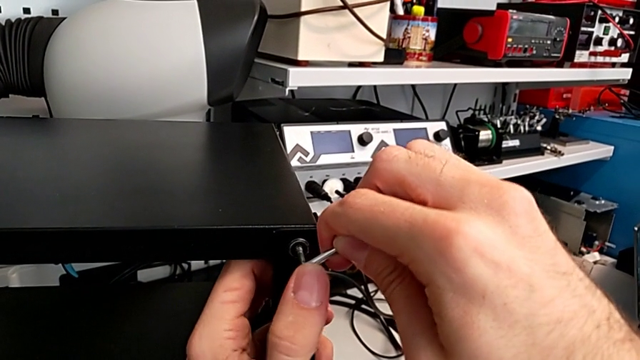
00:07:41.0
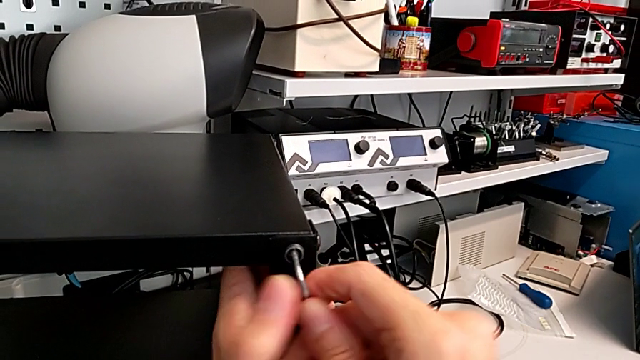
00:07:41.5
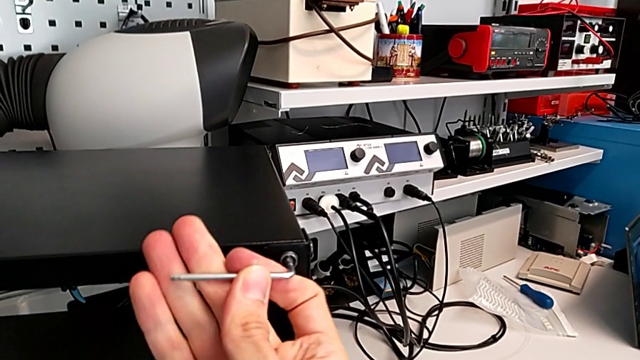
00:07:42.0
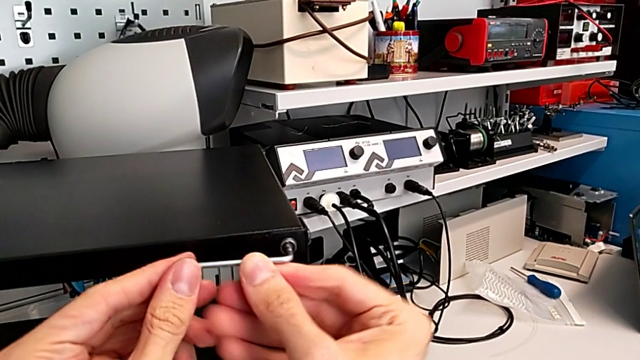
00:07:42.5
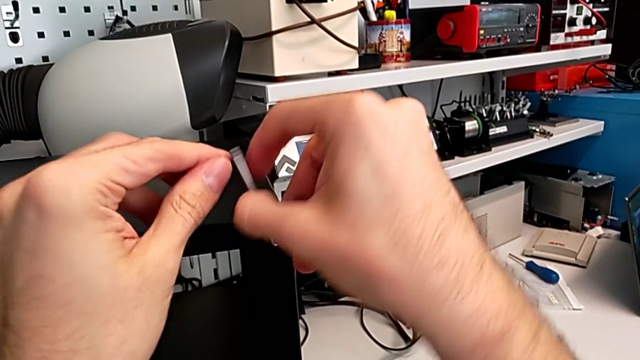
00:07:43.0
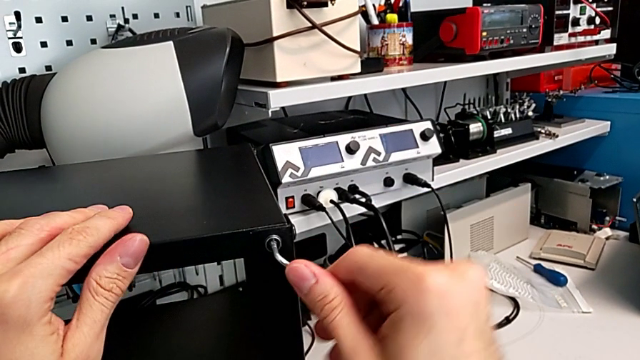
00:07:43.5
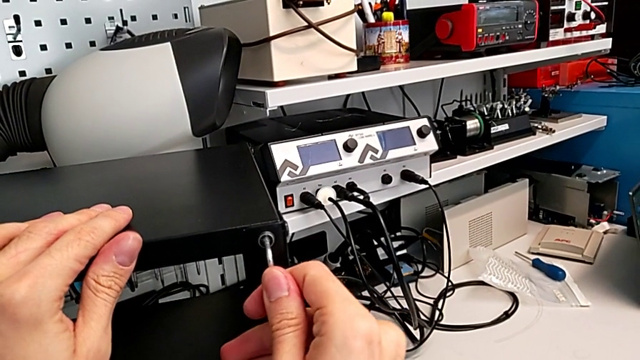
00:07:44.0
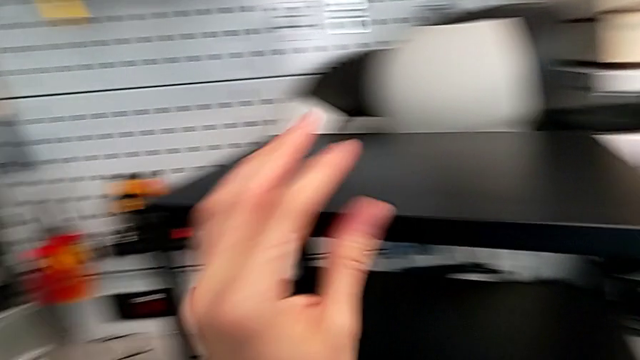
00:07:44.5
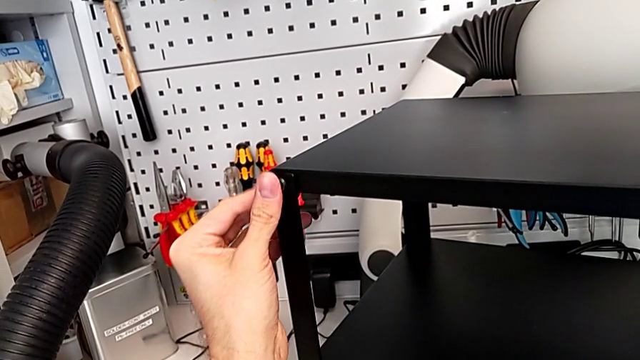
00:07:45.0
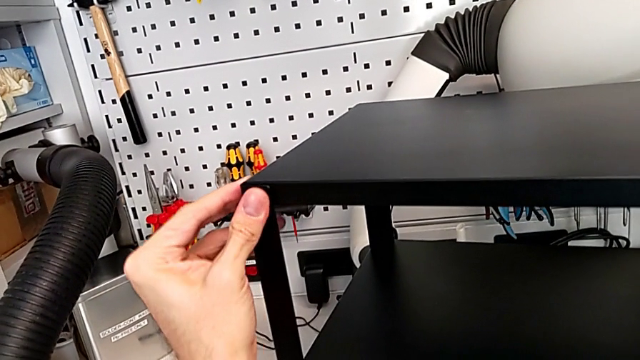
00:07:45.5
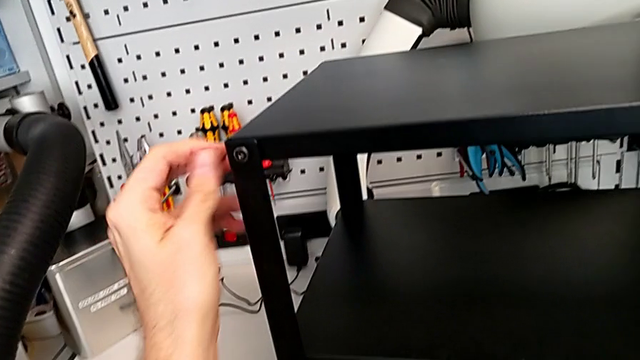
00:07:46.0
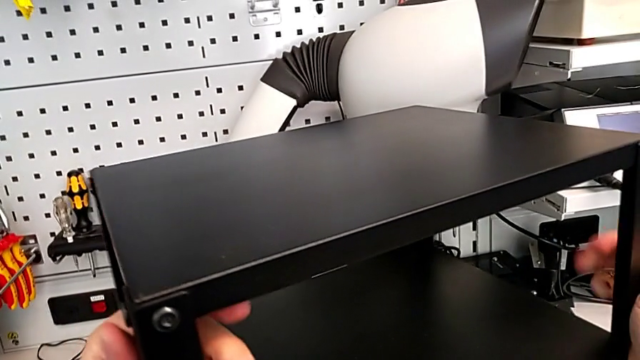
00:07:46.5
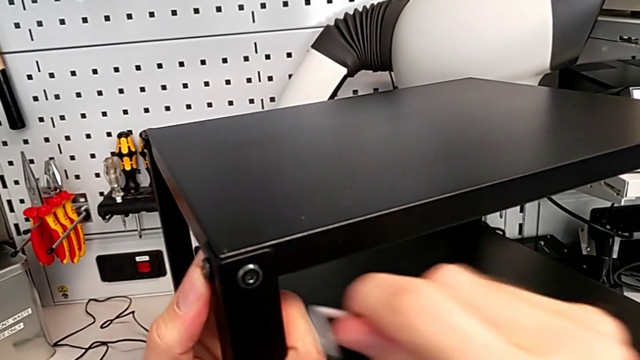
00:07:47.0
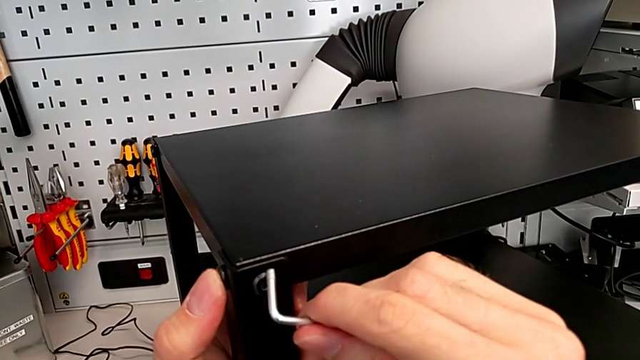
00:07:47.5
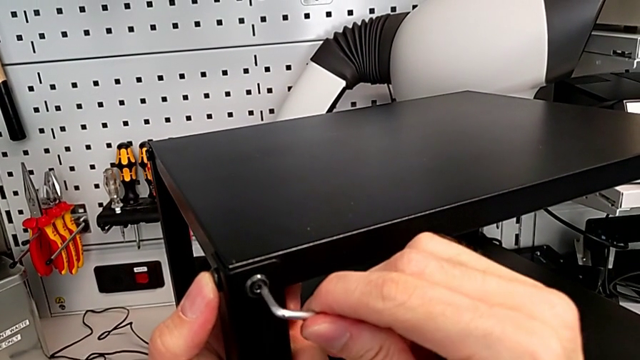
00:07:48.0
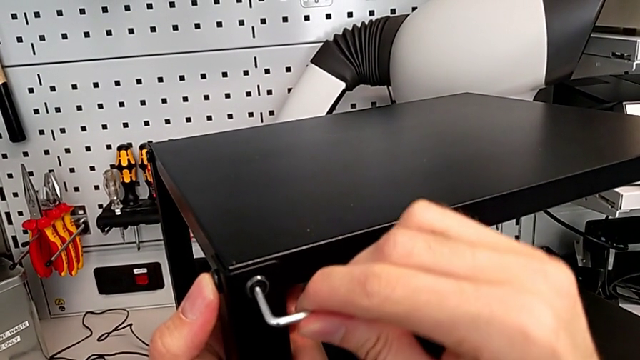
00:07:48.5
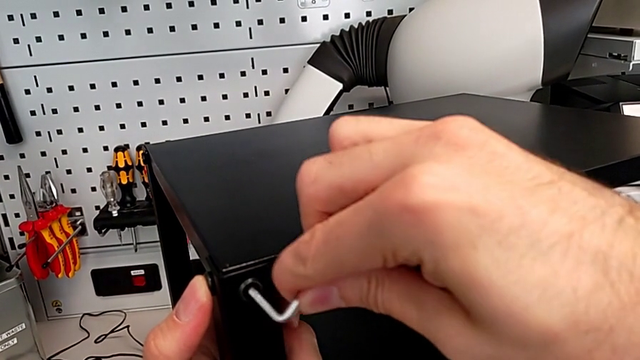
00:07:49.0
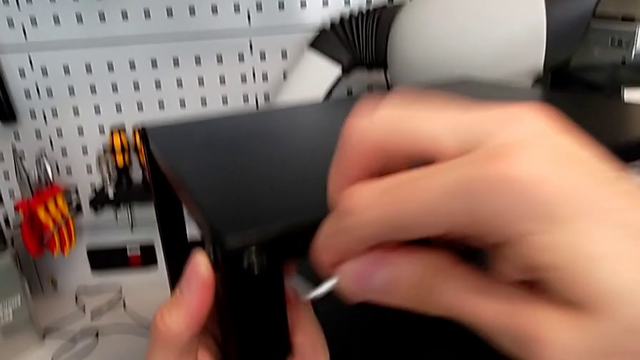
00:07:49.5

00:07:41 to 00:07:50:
The camera wearer is tightening the hex socket heads of the top table. They screw the hex socket head, withdraw the Allen wrench, slide the nightstand, insert the Allen wrench and withdraw it.

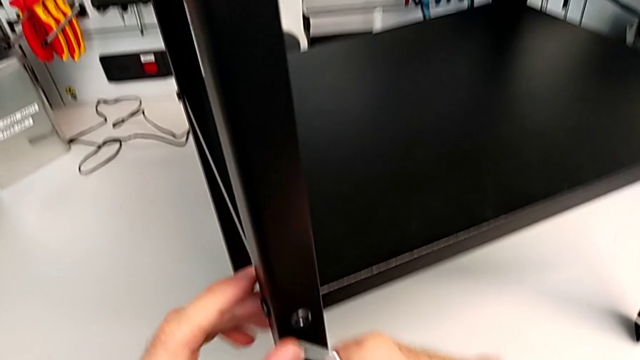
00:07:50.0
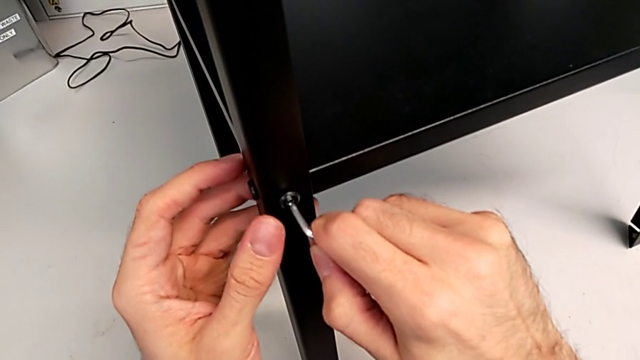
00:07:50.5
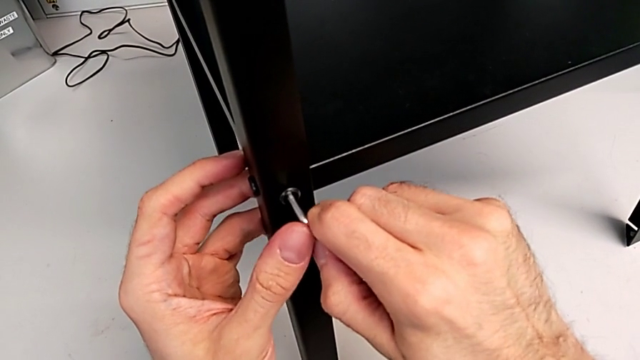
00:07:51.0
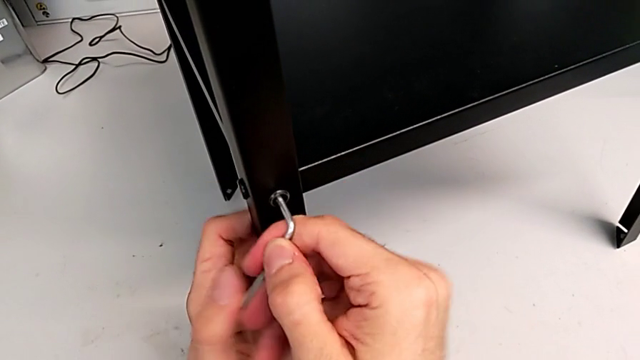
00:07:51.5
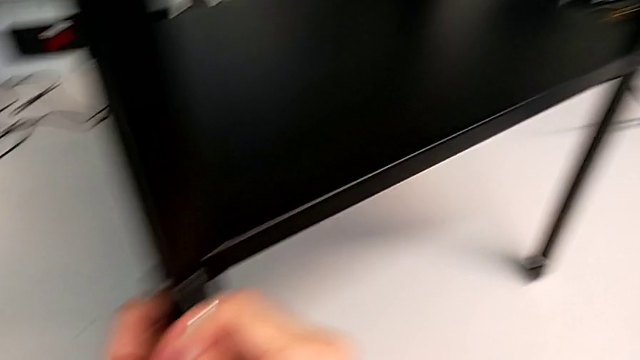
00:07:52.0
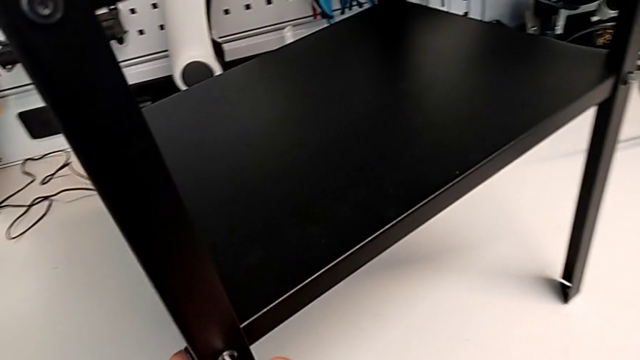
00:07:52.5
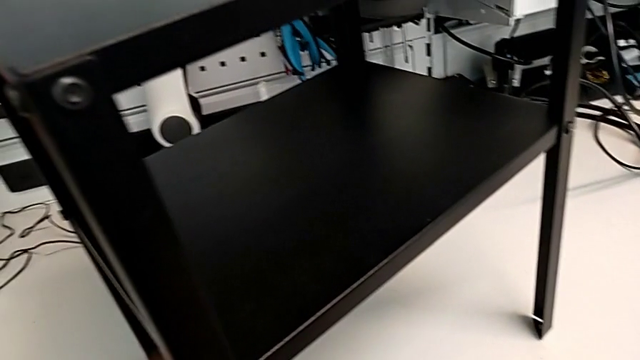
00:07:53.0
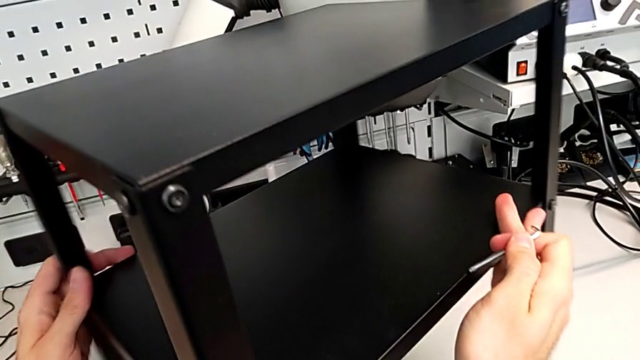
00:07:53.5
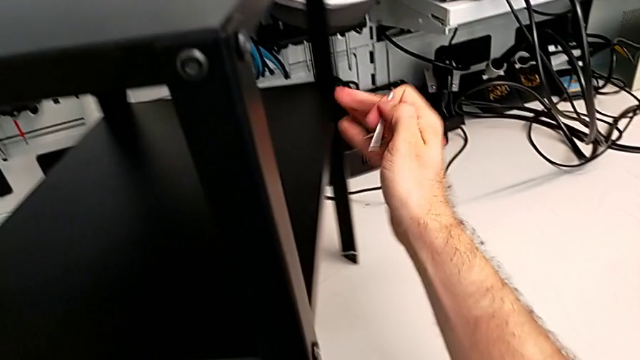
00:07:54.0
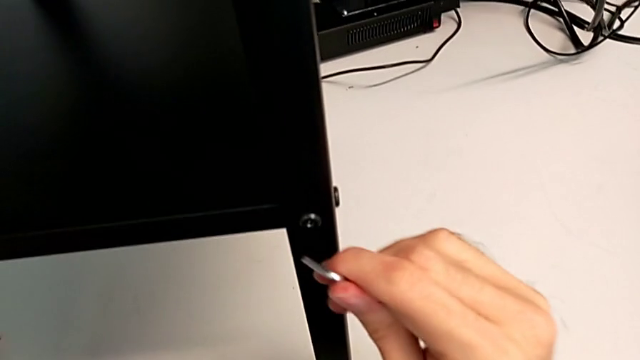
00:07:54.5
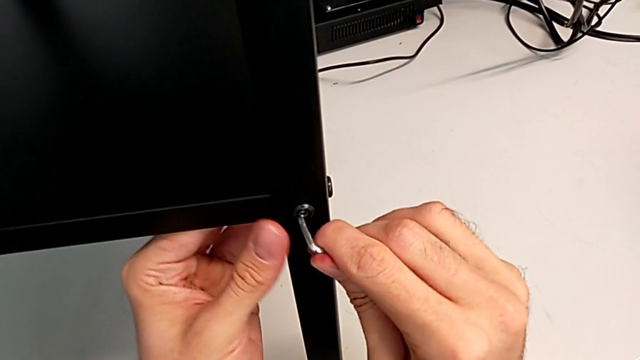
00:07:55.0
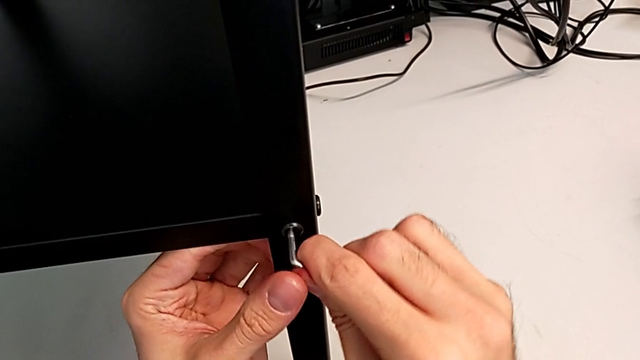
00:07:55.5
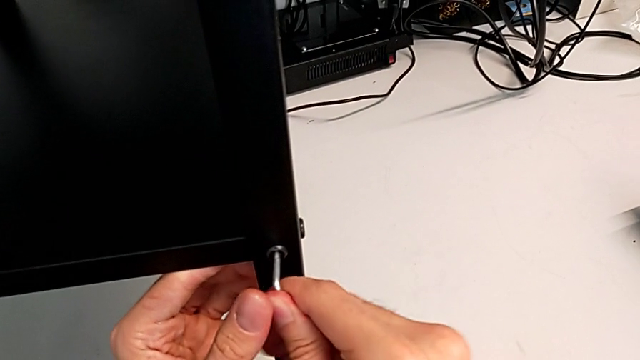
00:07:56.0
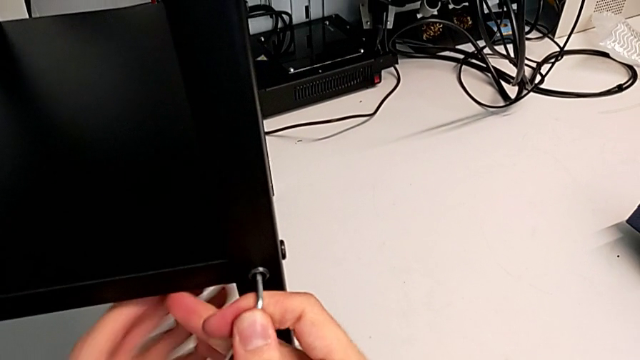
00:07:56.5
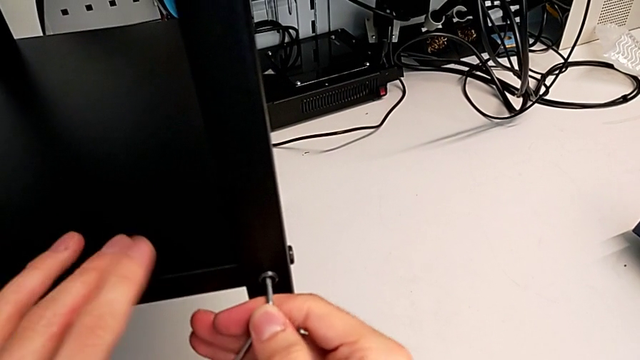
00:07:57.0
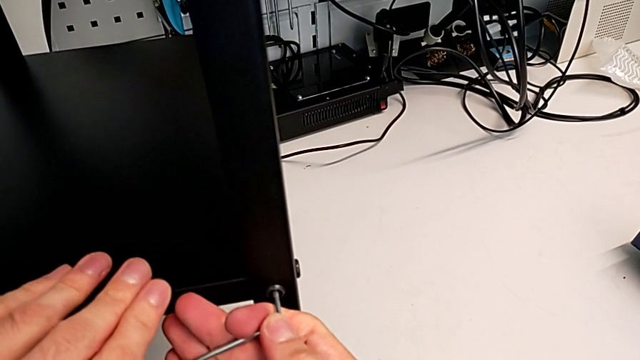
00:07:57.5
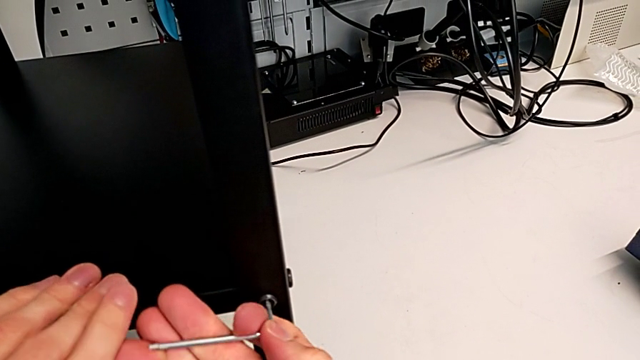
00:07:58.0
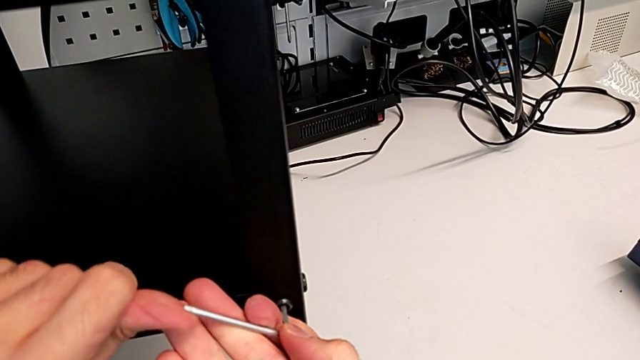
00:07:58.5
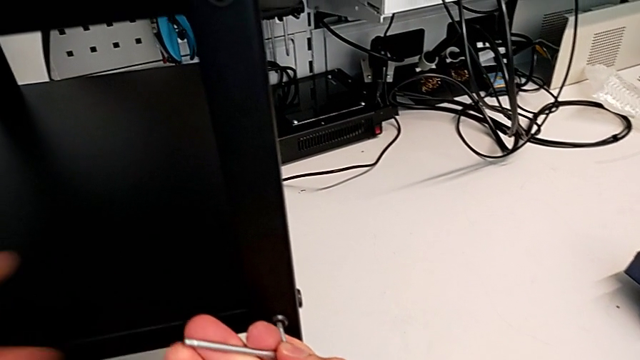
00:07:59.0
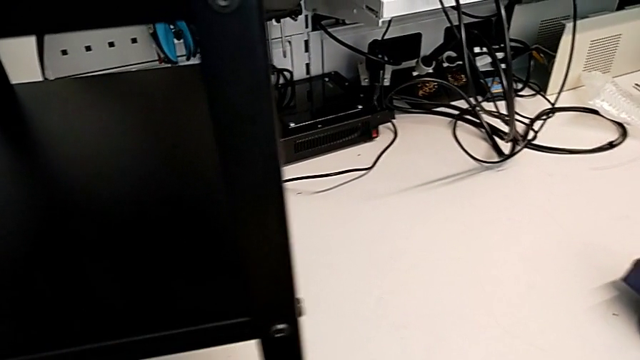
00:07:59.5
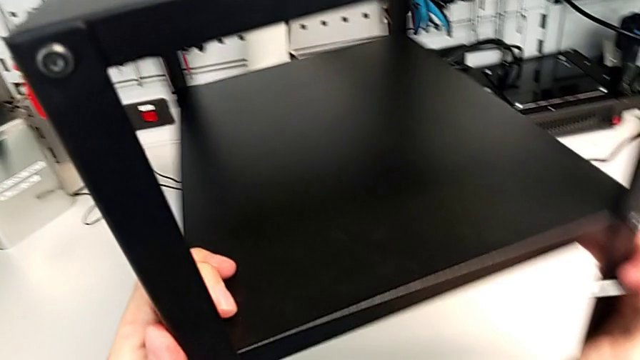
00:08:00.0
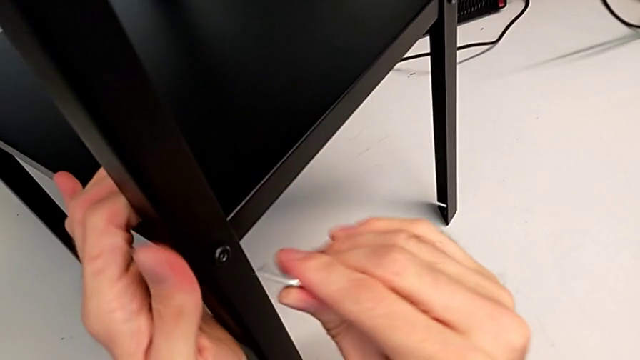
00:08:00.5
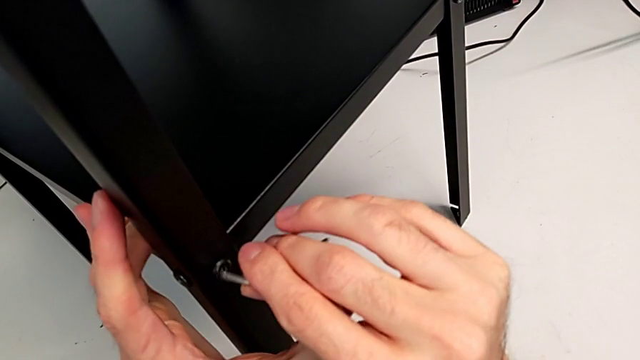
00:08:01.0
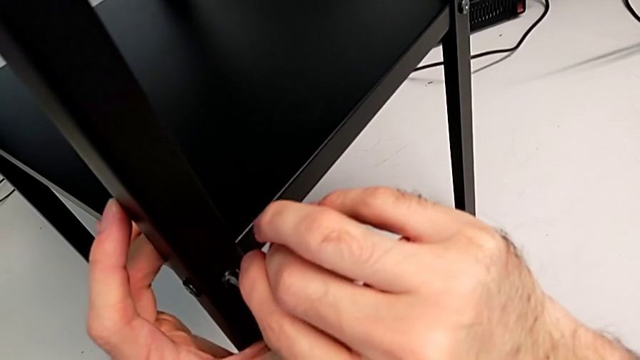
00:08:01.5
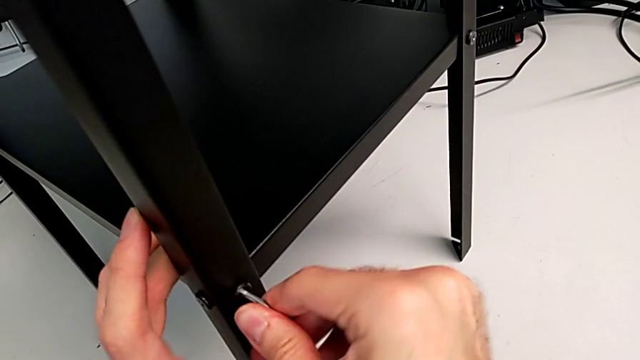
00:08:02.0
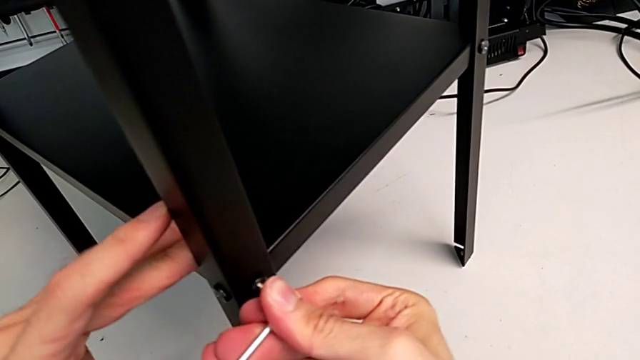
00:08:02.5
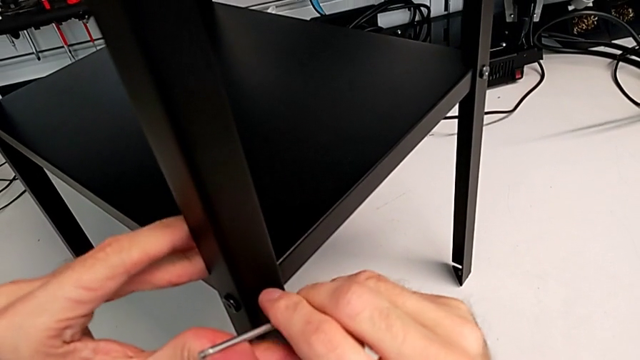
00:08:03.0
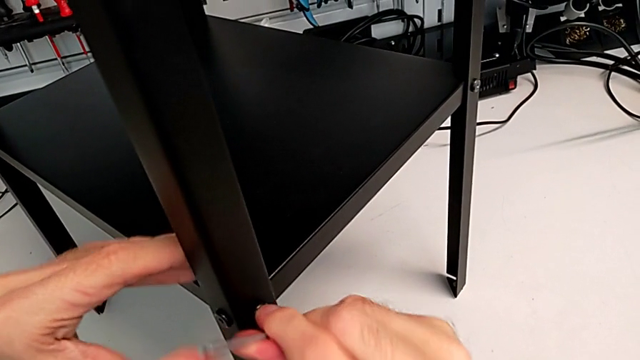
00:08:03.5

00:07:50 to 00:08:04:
The camera wearer is tightening the hex socket heads of the top table. They insert the Allen wrench, screw the hex socket head, withdraw the Allen wrench, slide the nightstand, insert the Allen wrench, screw the hex socket head and withdraw the Allen wrench. They slide the nightstand, insert the Allen wrench, screw the hex socket head and withdraw the Allen wrench.
